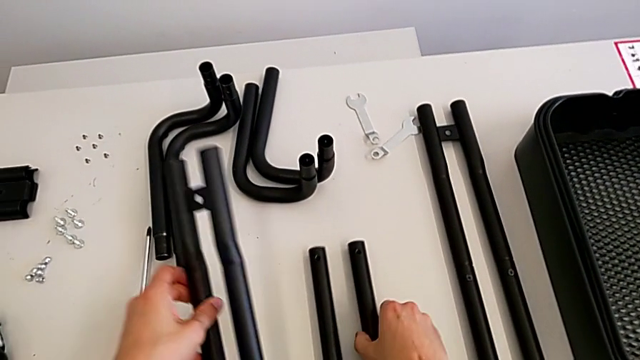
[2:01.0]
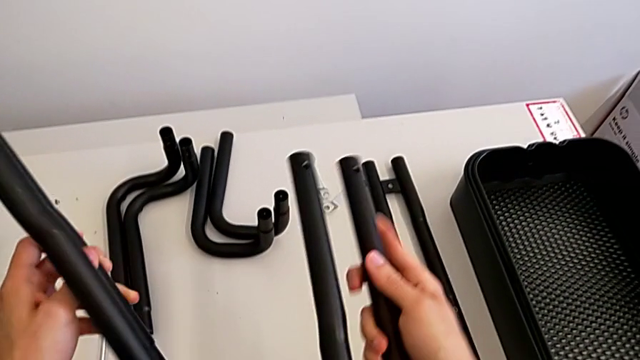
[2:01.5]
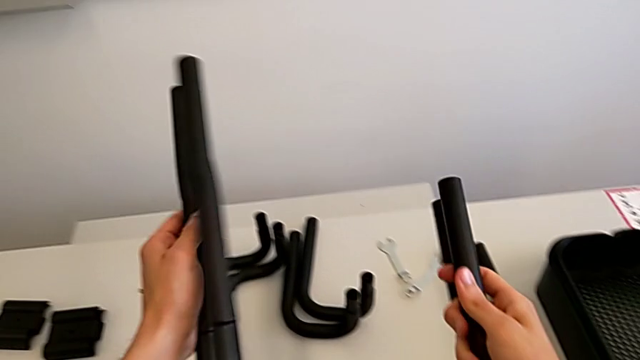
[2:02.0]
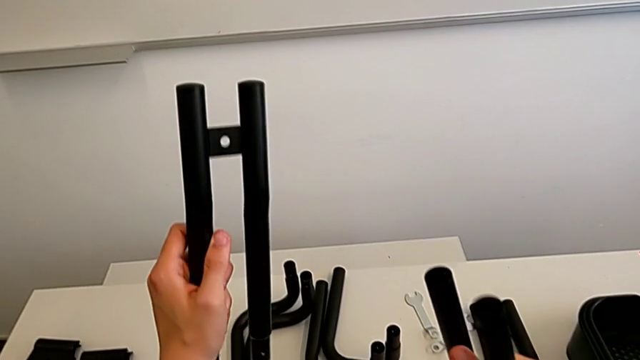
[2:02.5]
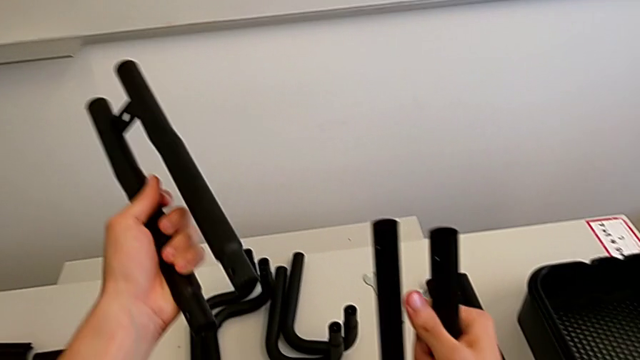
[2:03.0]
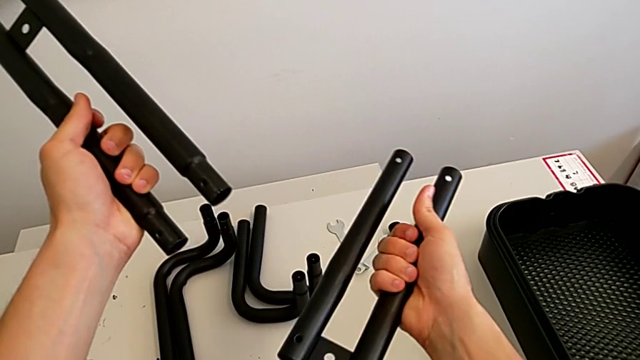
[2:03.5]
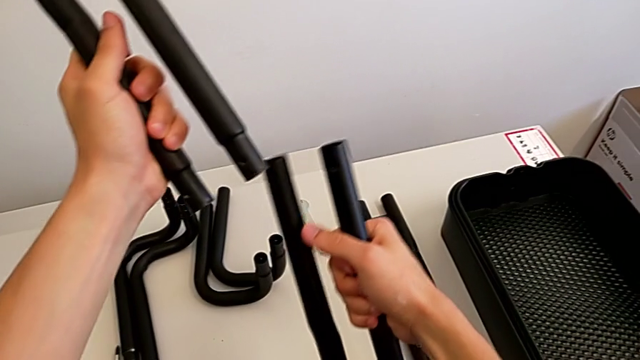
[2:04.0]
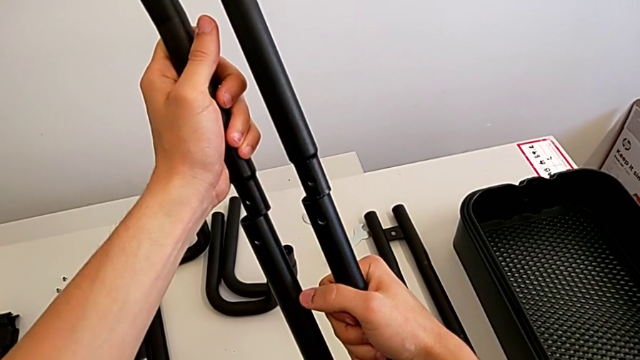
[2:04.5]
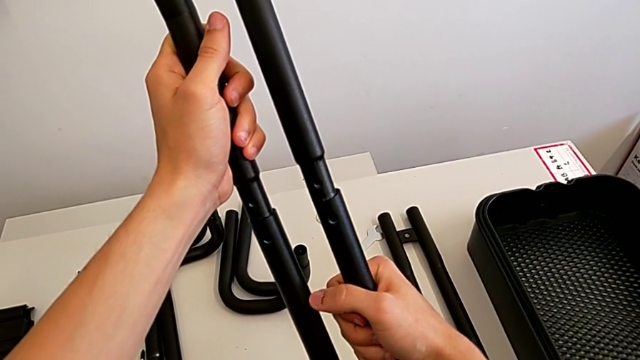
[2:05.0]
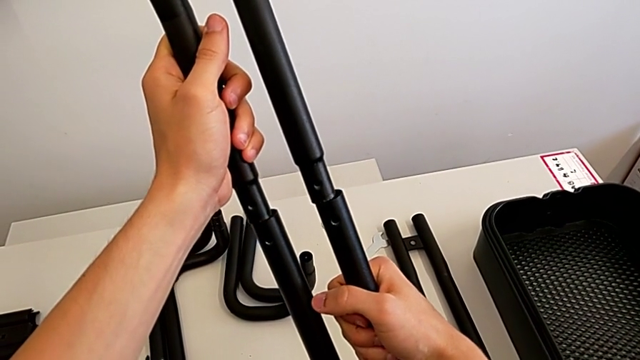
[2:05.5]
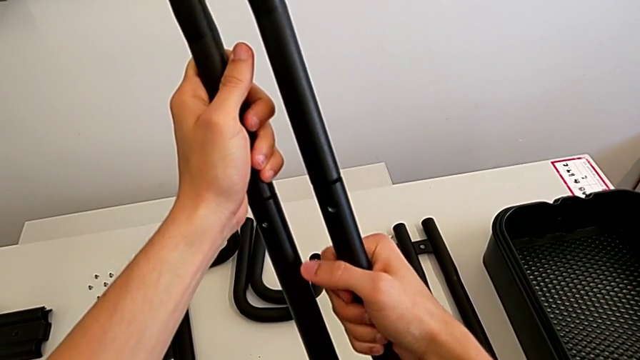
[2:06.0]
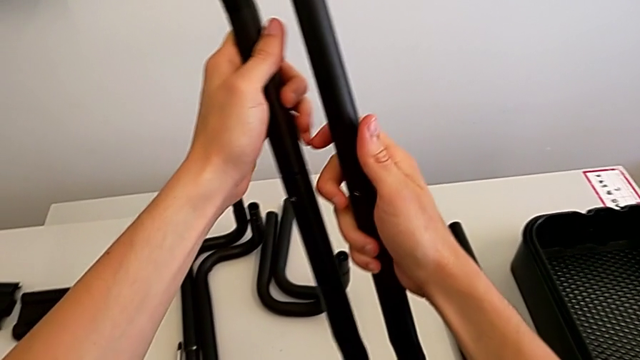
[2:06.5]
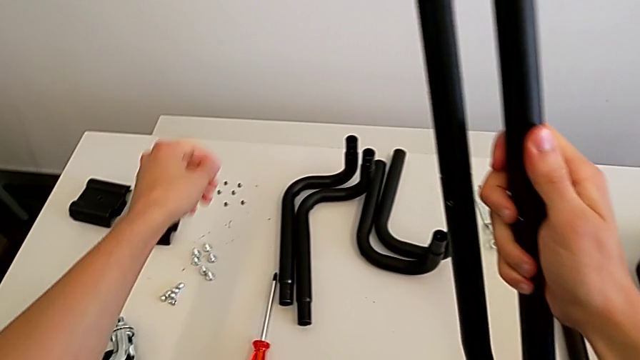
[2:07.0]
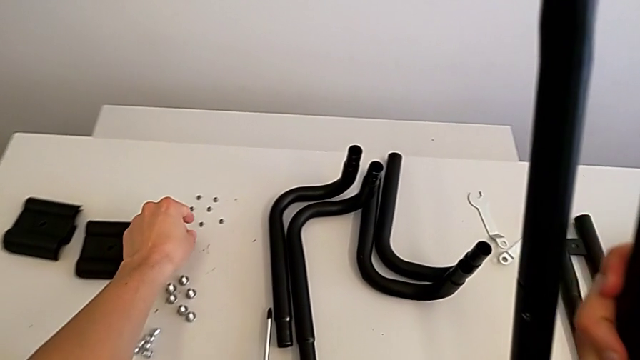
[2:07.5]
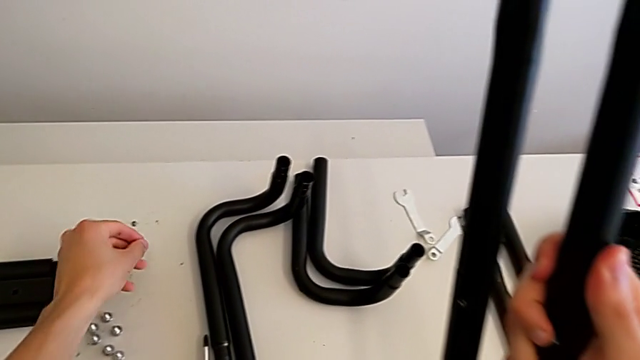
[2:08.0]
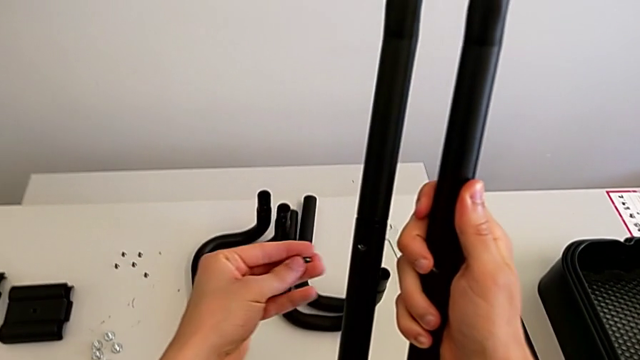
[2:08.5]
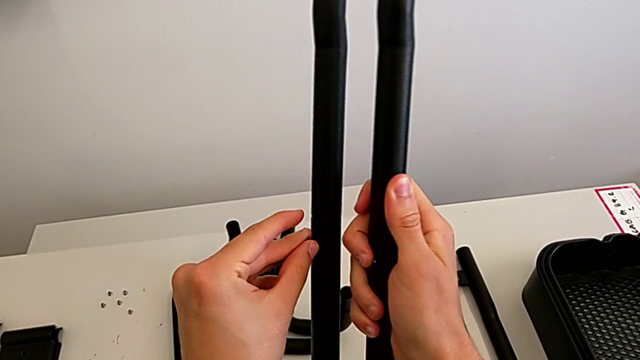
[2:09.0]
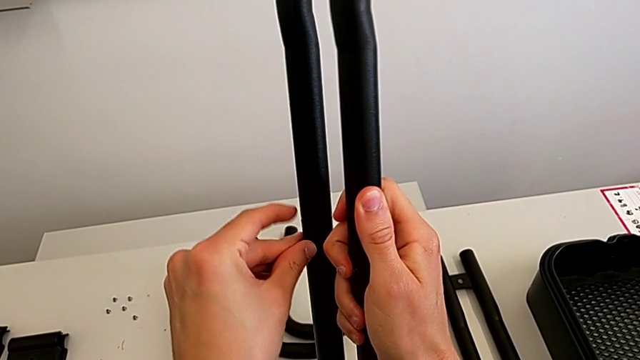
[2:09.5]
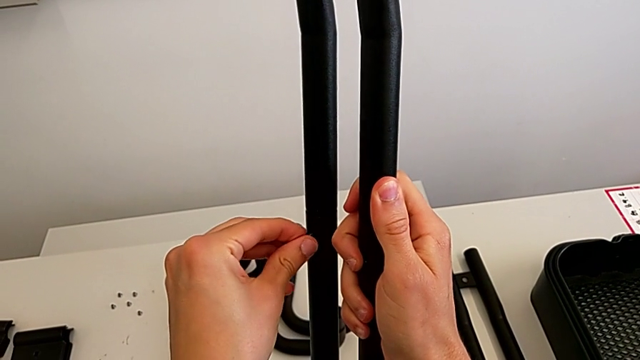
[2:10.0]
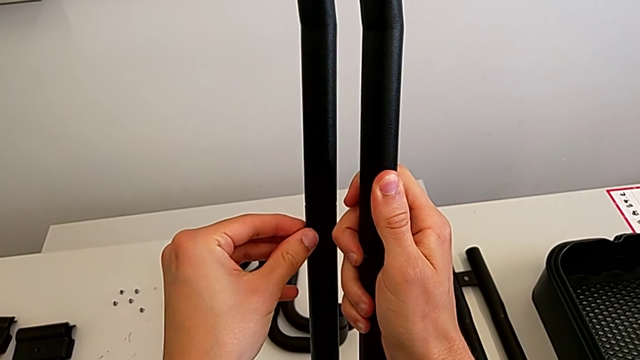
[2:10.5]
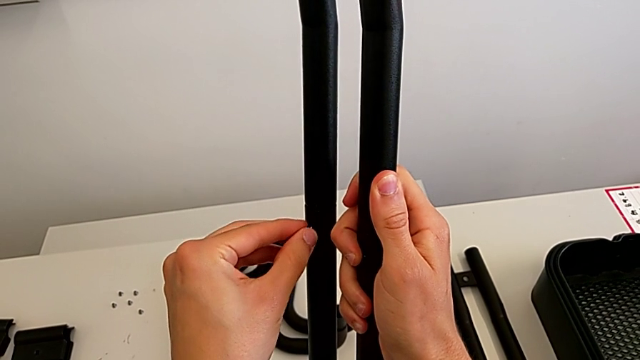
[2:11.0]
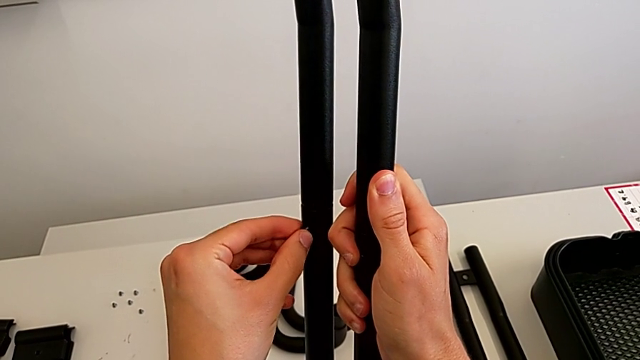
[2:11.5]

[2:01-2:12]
The camera wearer is assembling the black leg. They grab the leg, assemble it, grab the bolt and insert it.

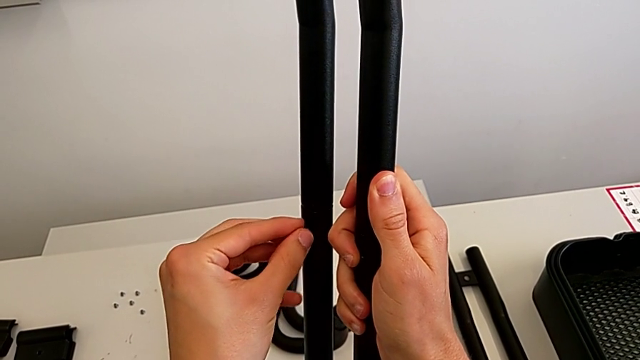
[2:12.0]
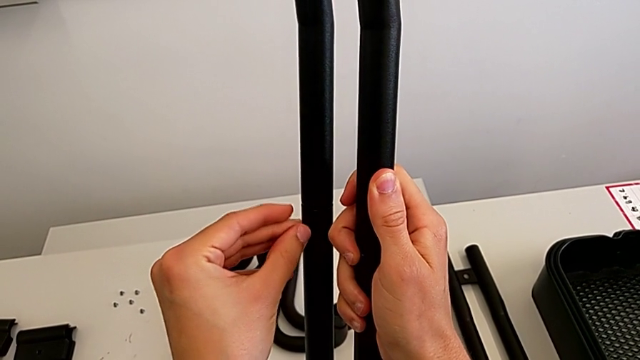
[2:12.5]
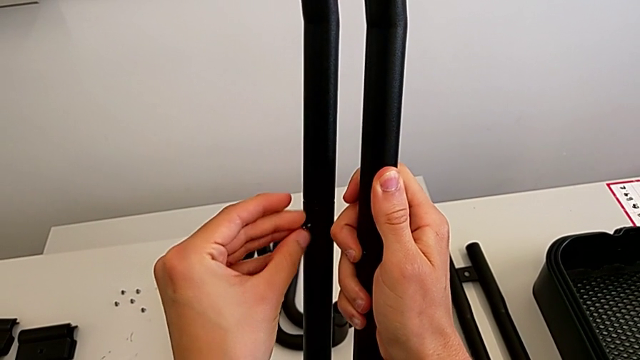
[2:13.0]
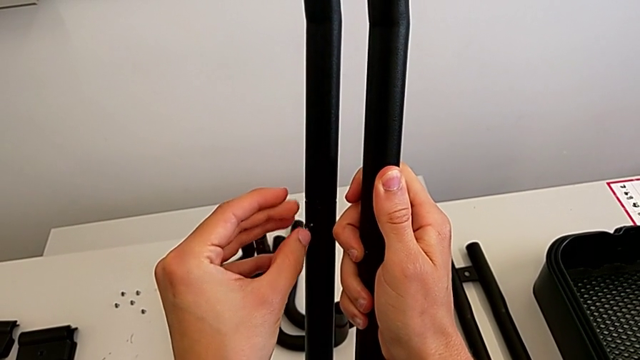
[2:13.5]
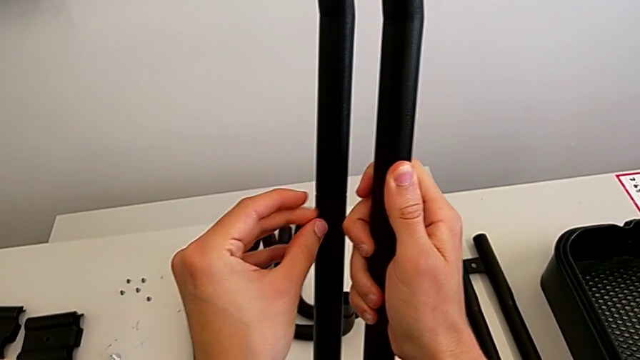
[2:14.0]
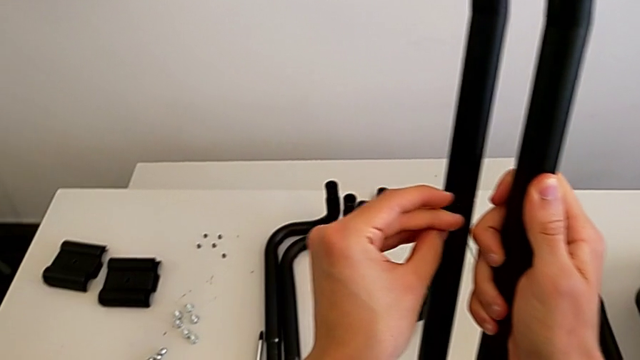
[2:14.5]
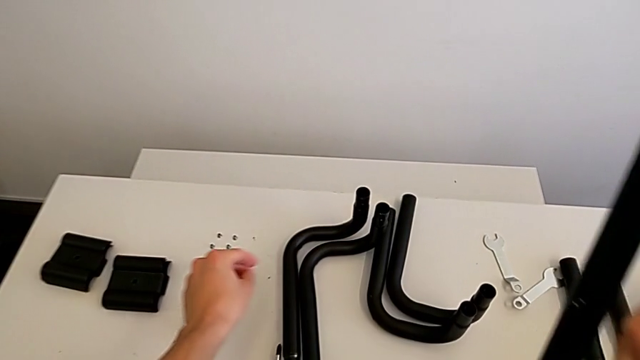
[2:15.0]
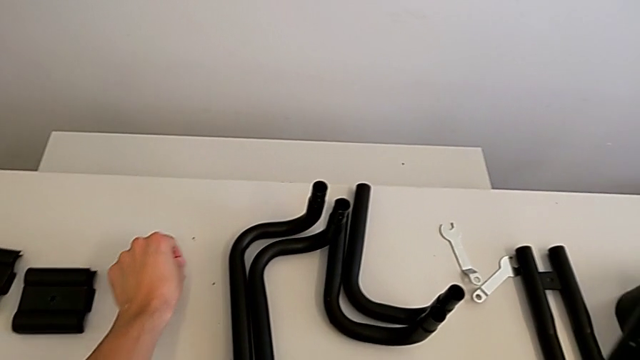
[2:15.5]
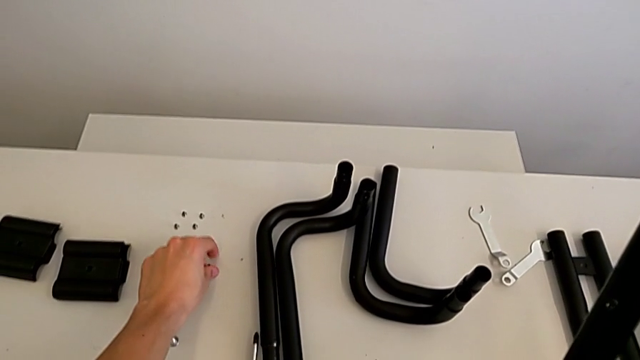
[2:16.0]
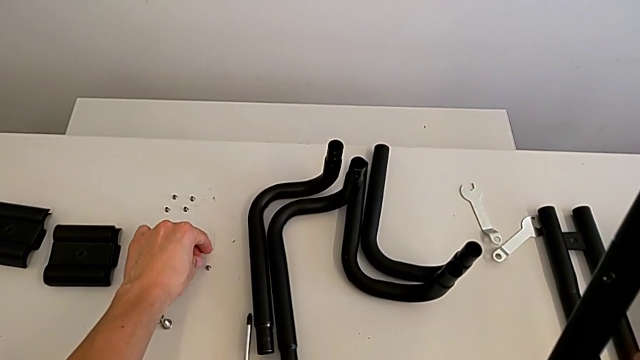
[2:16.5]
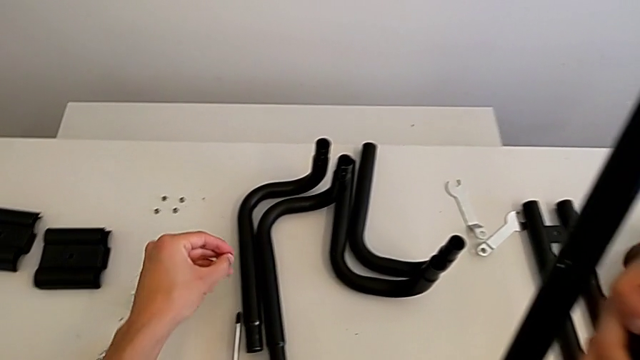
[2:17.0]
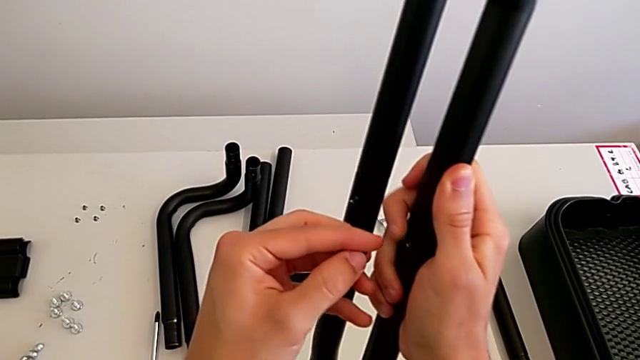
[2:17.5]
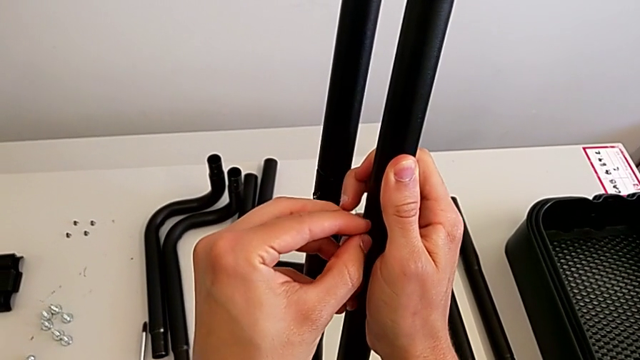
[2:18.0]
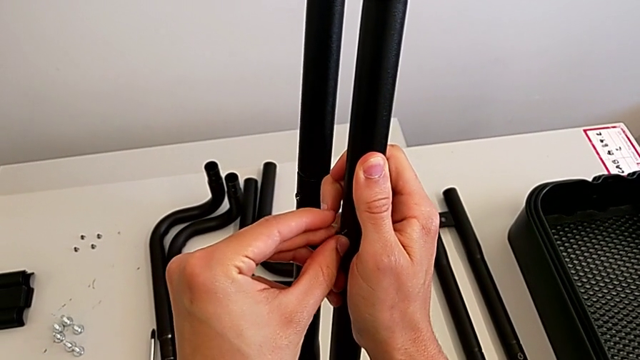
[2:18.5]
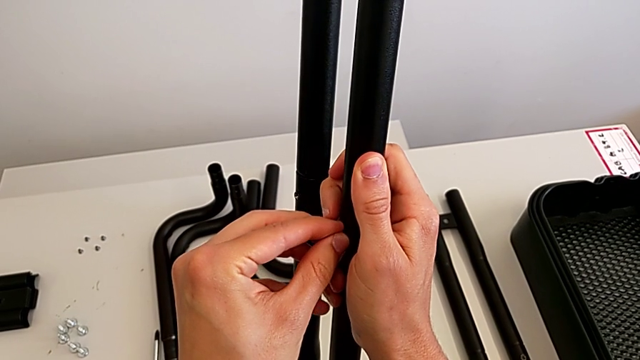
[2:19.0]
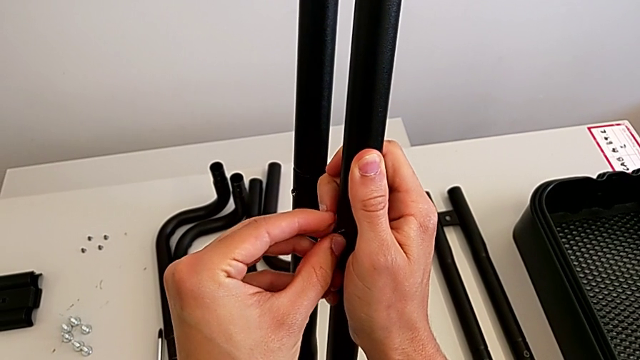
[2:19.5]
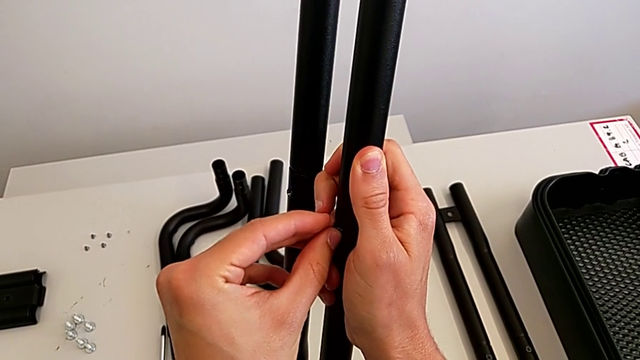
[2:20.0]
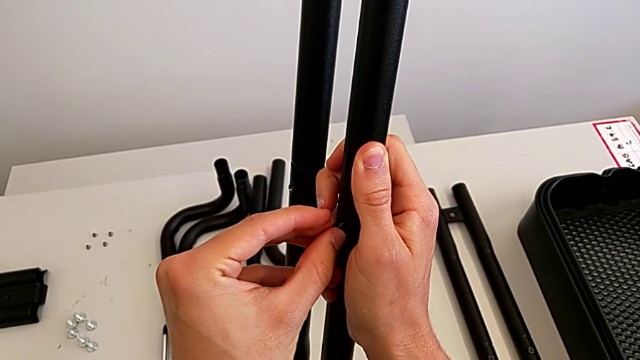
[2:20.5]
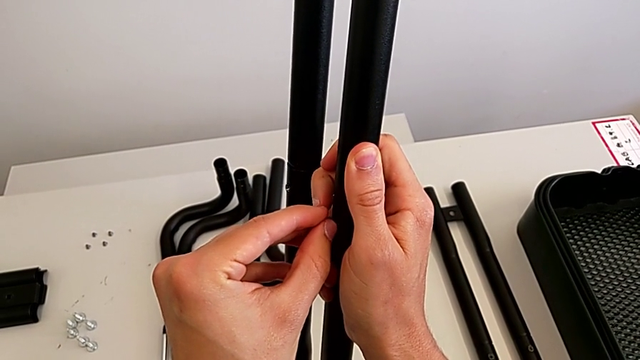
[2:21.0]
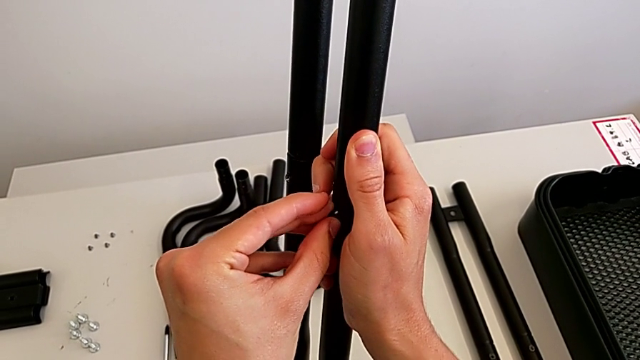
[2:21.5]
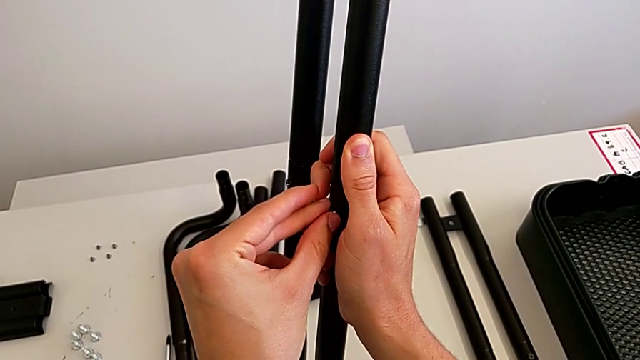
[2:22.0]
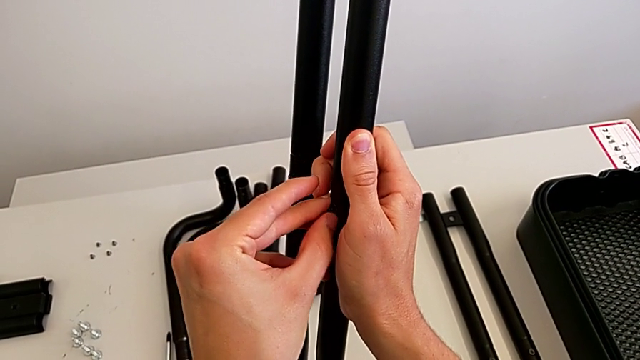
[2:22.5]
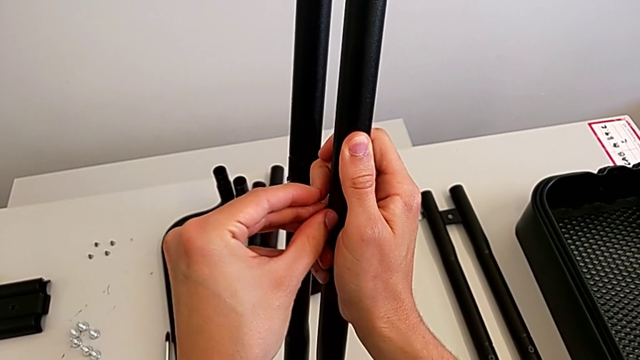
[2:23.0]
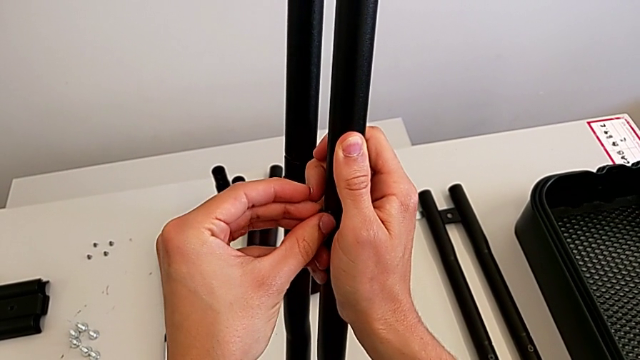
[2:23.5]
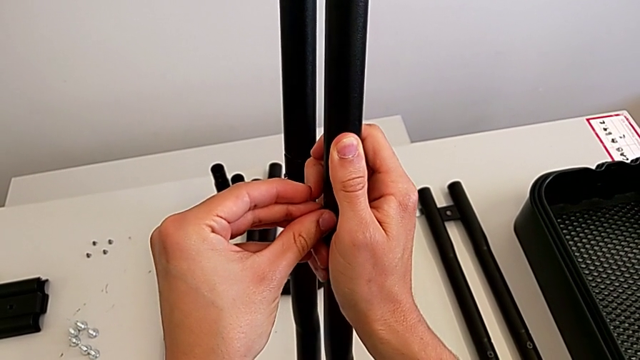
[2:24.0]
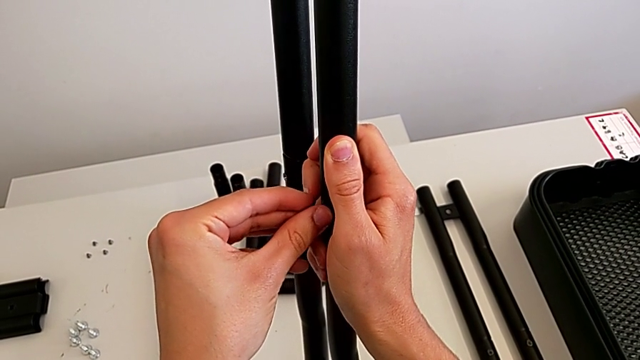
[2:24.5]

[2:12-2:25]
The camera wearer is assembling the black leg. They screw the bolt, grab the bolt and begin to insert it.
